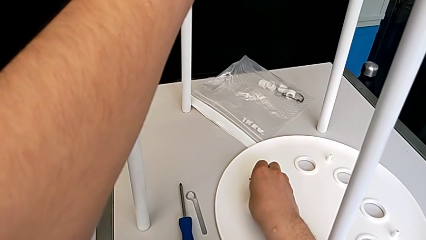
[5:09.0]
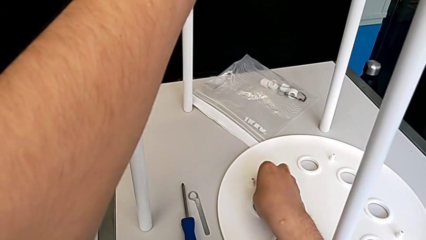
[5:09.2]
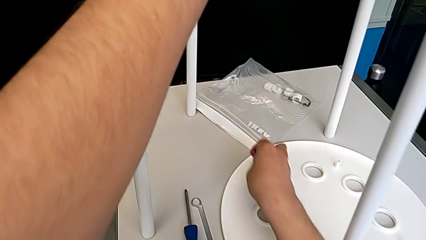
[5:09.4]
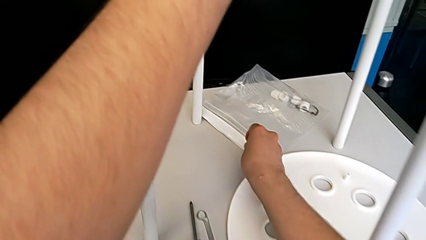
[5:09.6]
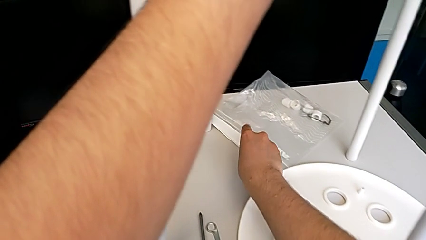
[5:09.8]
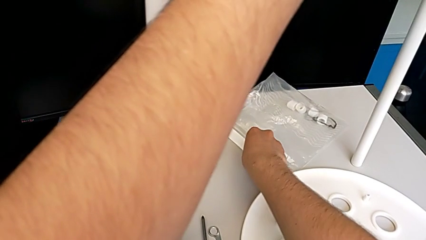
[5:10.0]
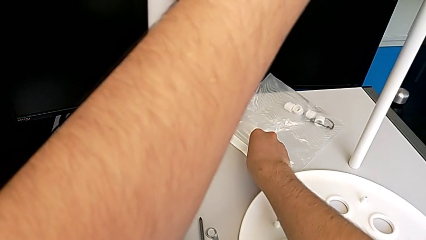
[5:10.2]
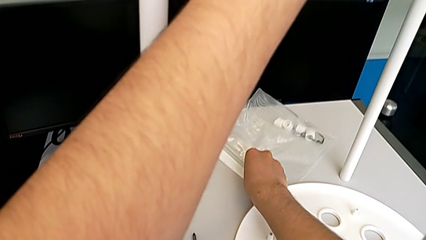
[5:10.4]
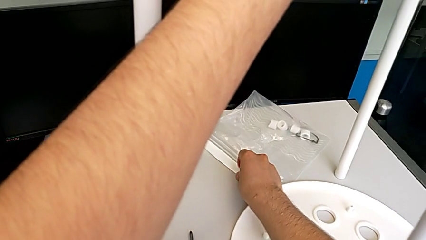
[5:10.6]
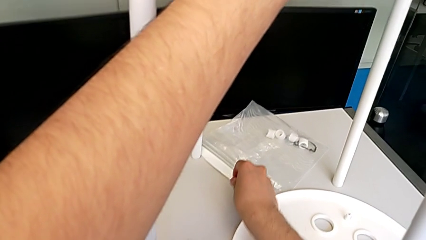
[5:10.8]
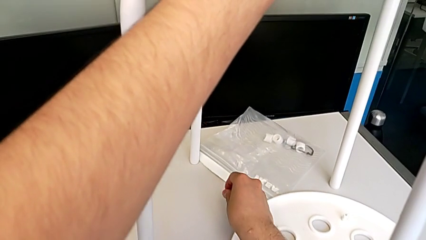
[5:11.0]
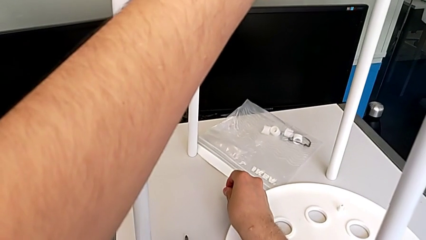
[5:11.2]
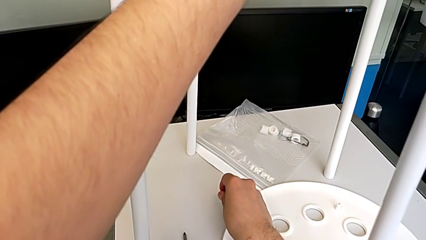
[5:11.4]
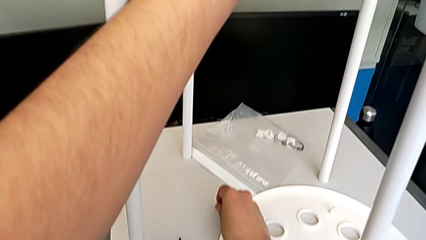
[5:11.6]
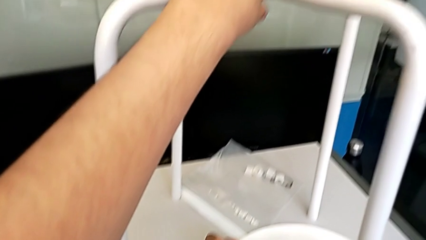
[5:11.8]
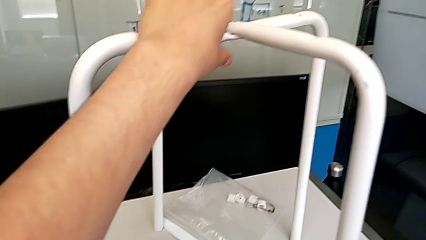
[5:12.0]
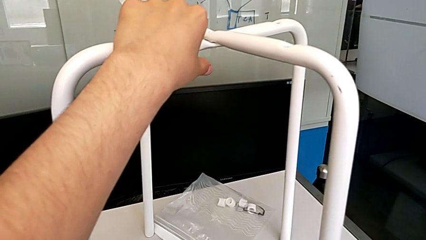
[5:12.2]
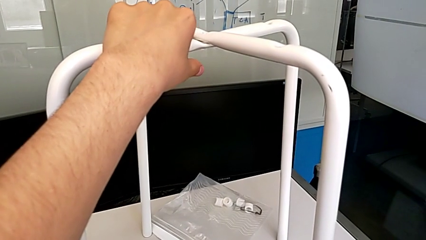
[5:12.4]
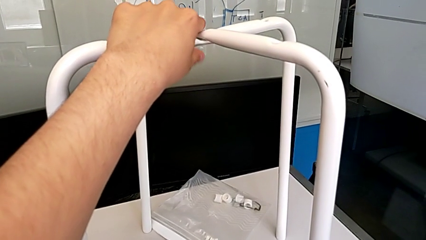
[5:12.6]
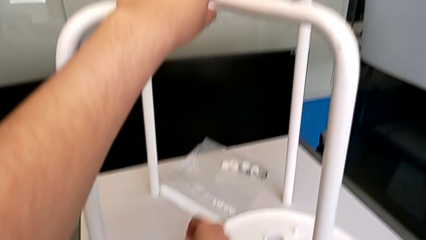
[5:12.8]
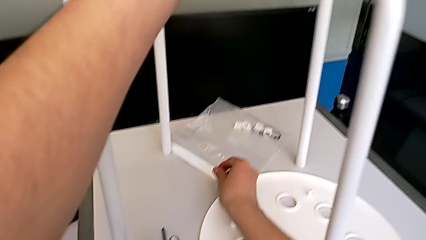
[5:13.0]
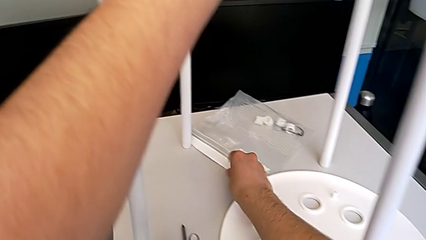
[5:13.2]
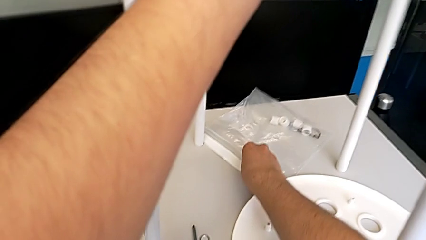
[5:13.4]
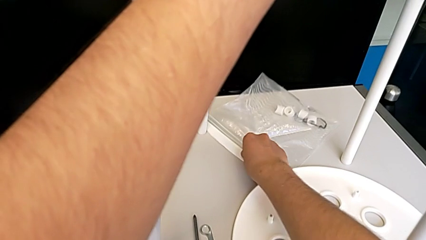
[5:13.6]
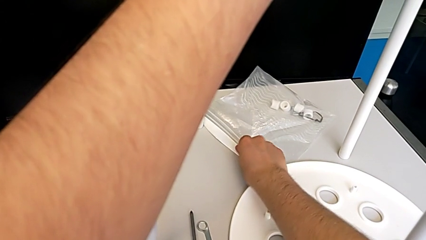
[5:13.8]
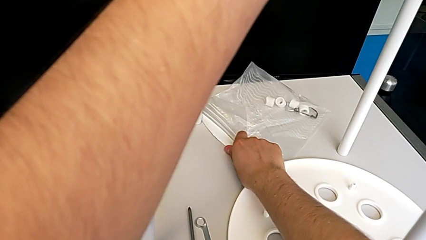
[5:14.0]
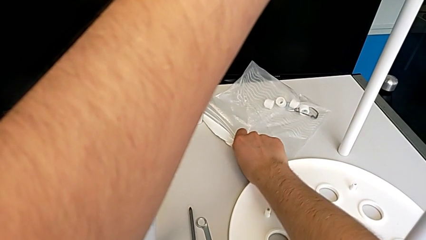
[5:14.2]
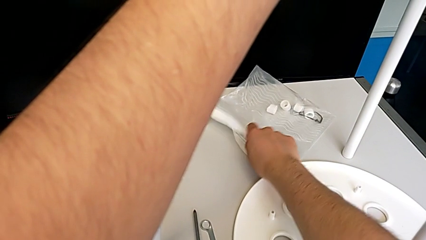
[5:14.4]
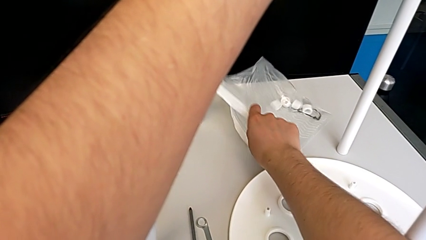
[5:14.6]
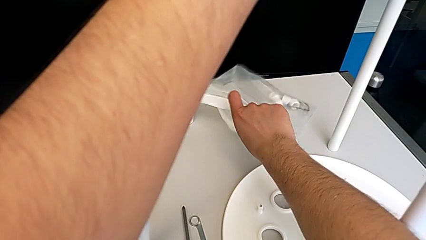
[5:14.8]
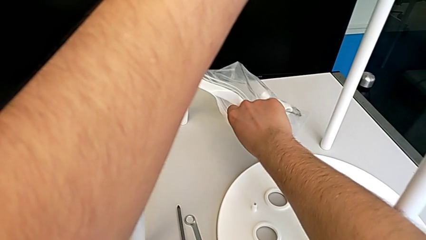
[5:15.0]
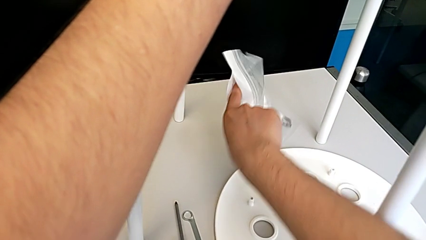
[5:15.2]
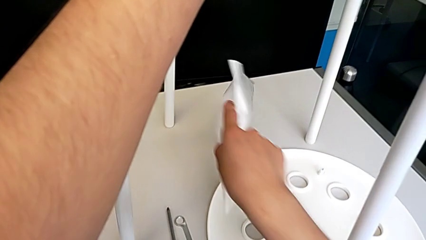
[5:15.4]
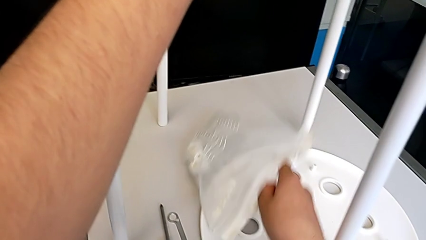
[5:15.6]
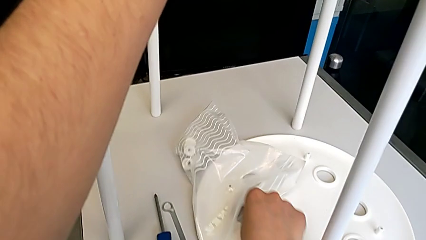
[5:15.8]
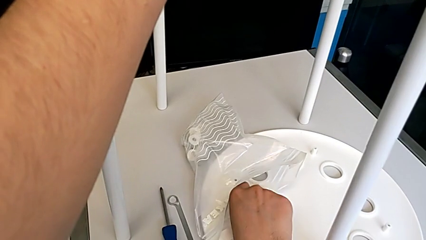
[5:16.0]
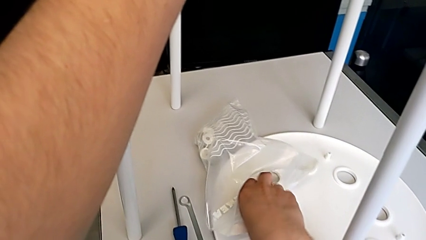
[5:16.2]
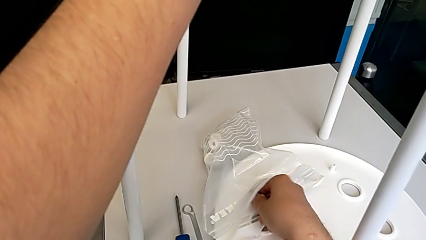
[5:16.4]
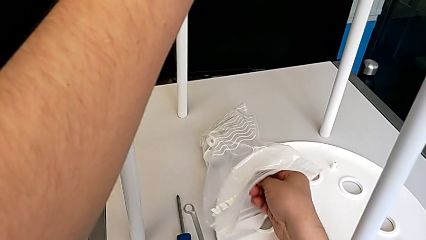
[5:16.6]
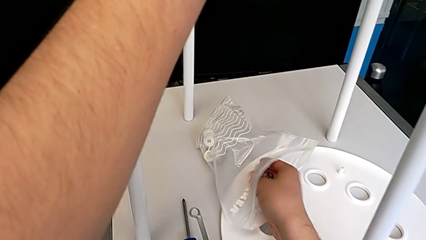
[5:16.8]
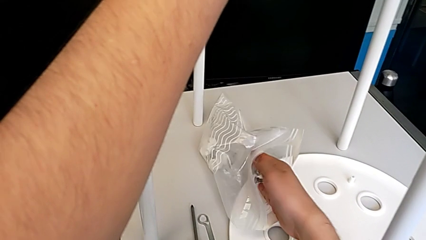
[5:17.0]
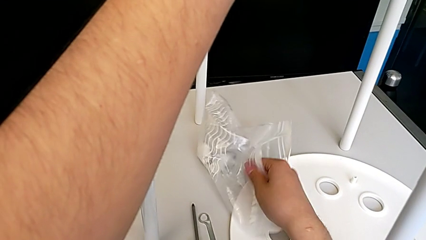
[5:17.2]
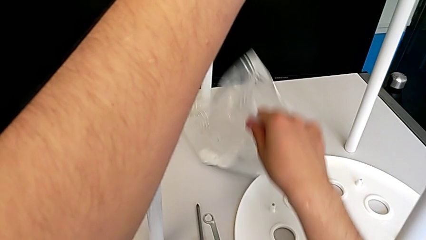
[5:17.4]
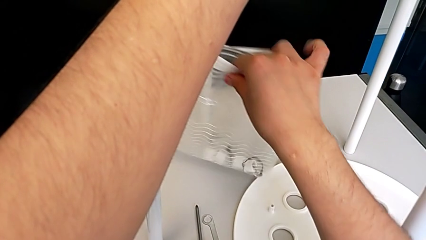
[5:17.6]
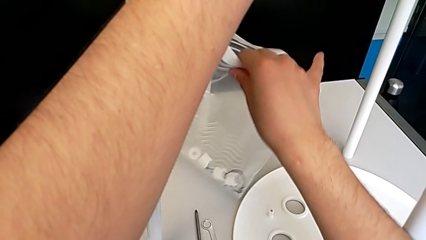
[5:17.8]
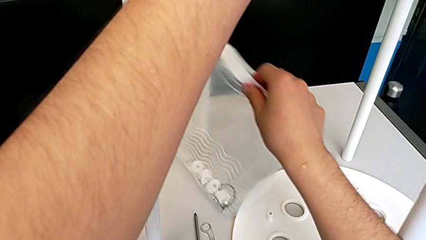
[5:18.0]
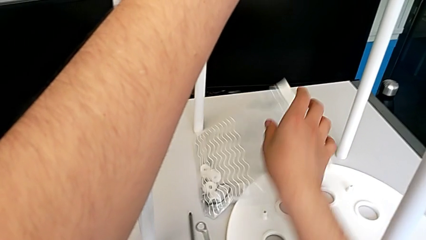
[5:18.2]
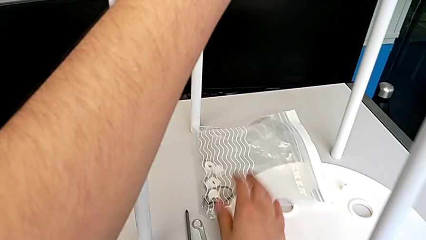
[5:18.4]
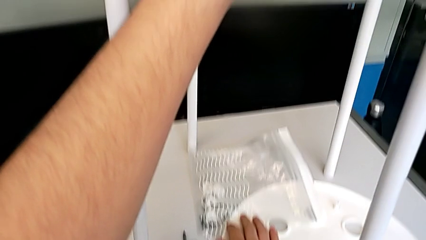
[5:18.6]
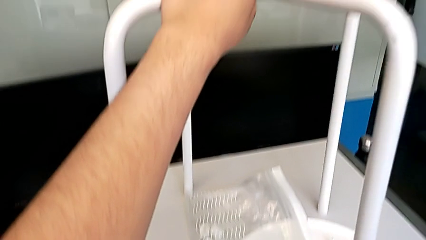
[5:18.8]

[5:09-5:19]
The camera wearer is removing the middle bolt of the legs. They insert the screw and place the bag.

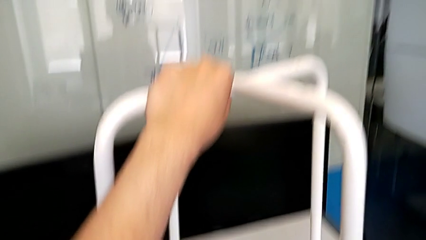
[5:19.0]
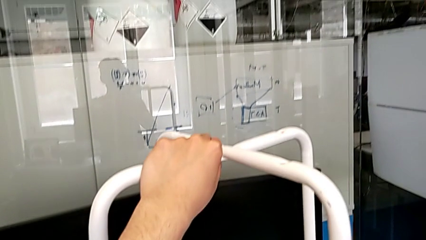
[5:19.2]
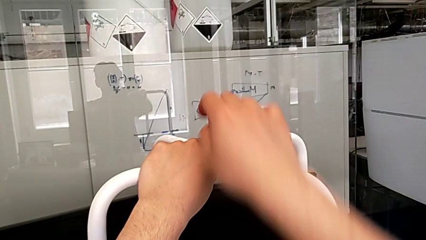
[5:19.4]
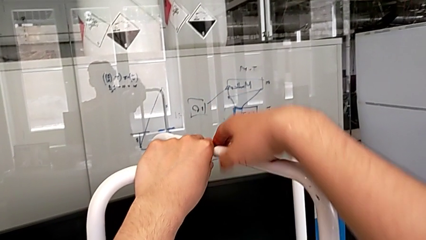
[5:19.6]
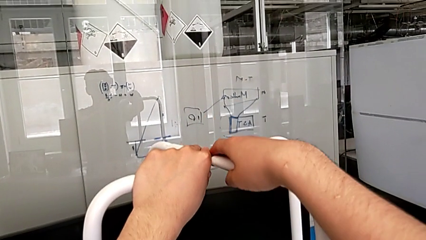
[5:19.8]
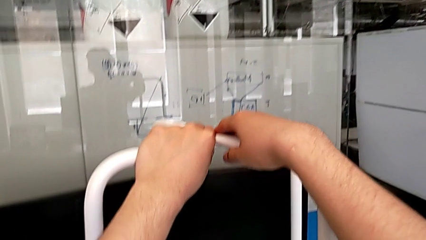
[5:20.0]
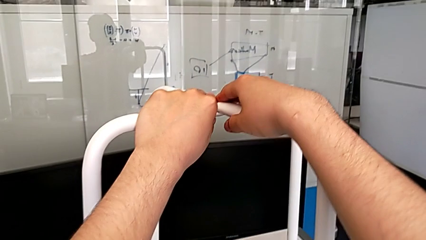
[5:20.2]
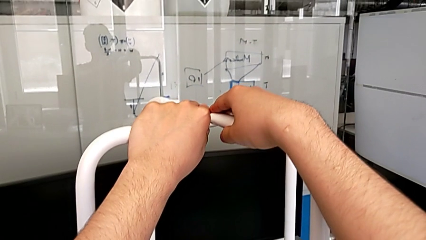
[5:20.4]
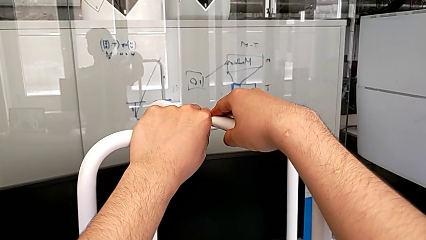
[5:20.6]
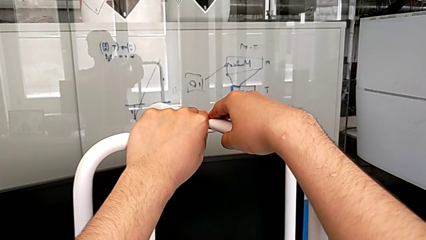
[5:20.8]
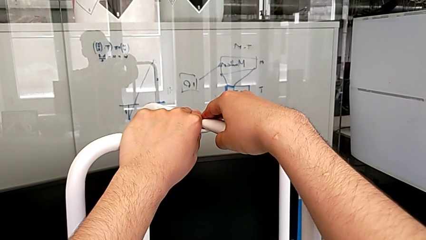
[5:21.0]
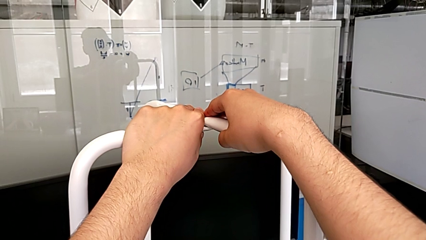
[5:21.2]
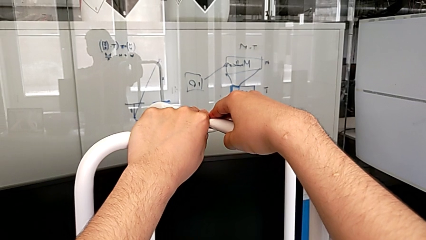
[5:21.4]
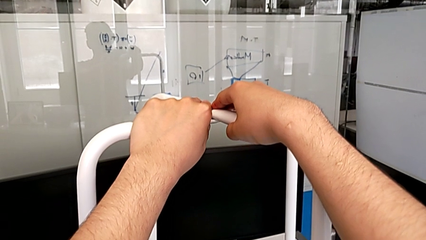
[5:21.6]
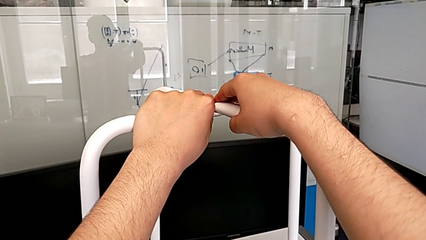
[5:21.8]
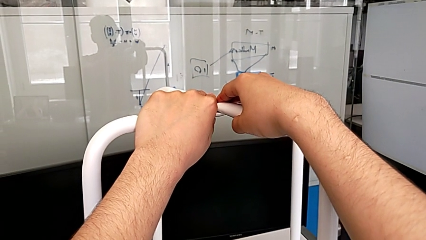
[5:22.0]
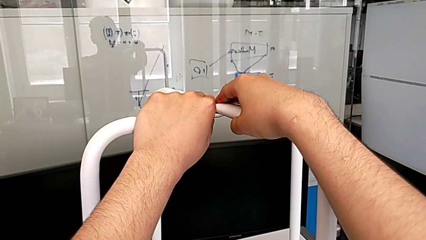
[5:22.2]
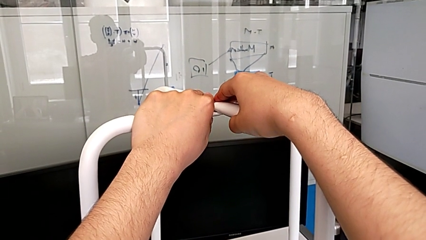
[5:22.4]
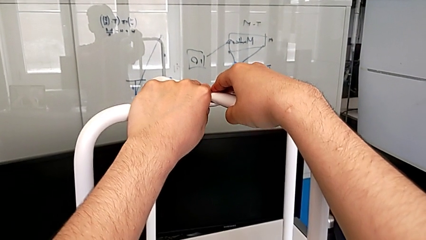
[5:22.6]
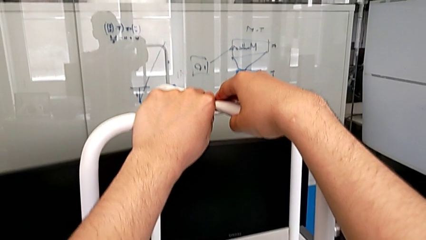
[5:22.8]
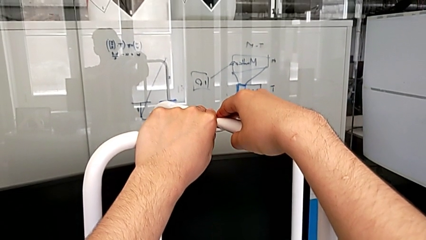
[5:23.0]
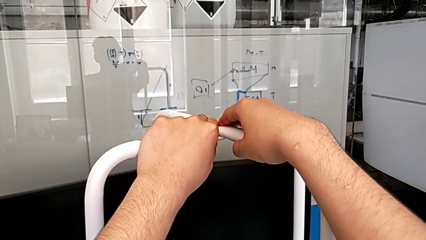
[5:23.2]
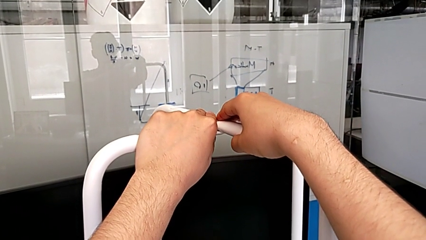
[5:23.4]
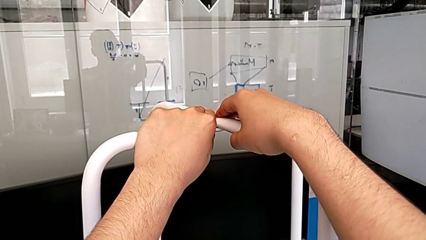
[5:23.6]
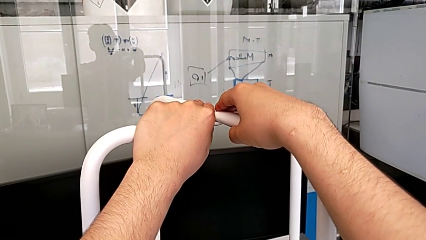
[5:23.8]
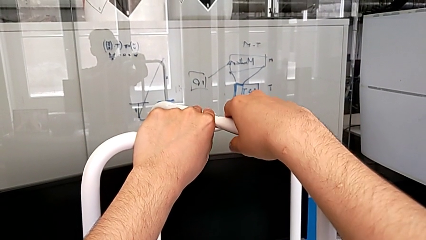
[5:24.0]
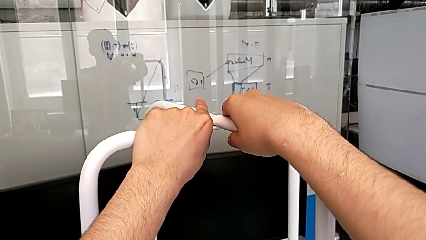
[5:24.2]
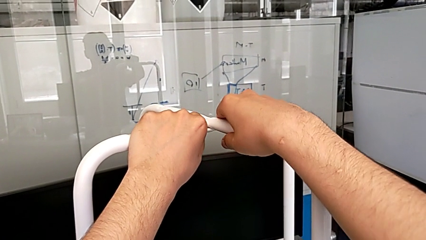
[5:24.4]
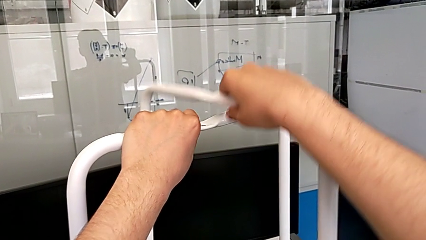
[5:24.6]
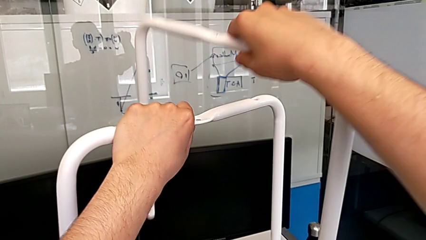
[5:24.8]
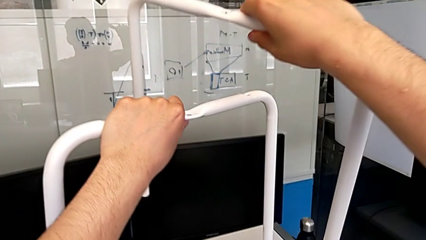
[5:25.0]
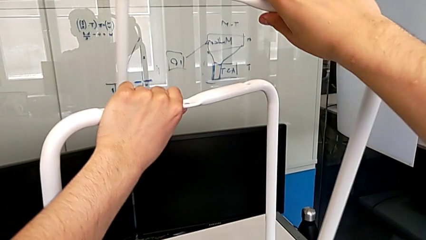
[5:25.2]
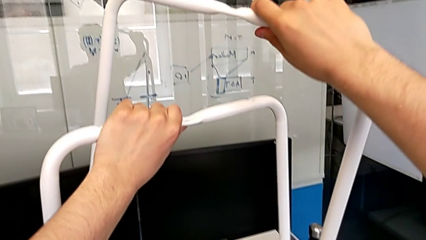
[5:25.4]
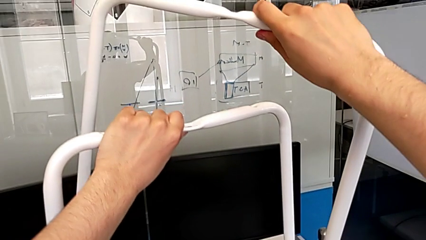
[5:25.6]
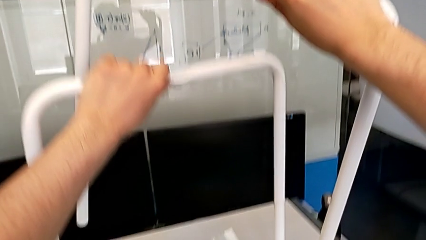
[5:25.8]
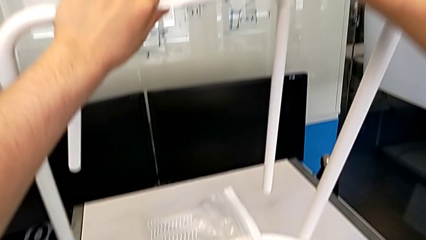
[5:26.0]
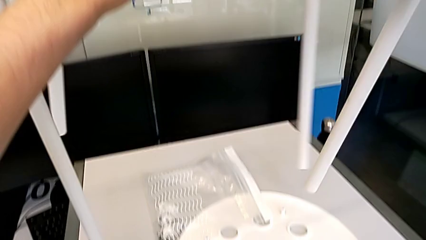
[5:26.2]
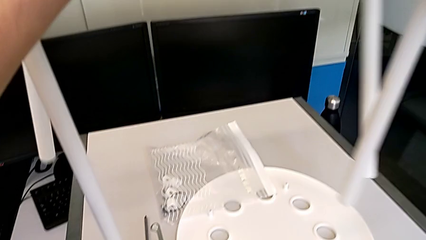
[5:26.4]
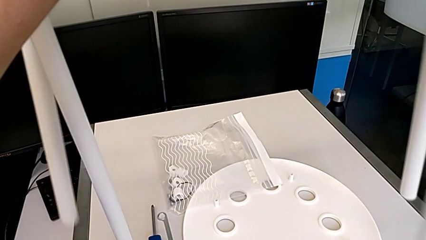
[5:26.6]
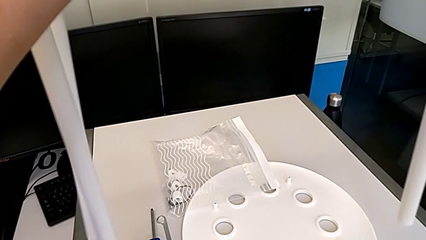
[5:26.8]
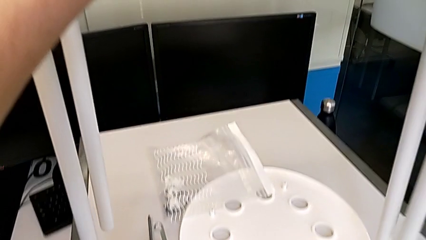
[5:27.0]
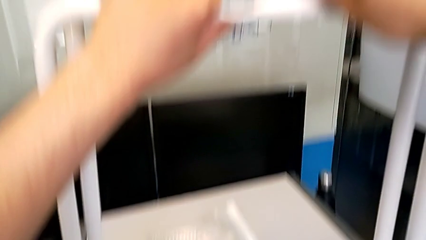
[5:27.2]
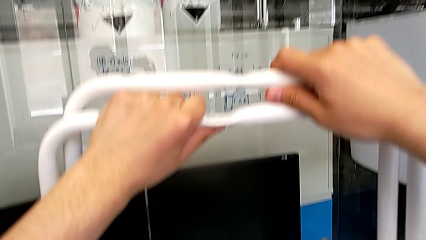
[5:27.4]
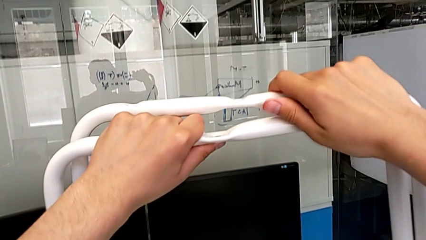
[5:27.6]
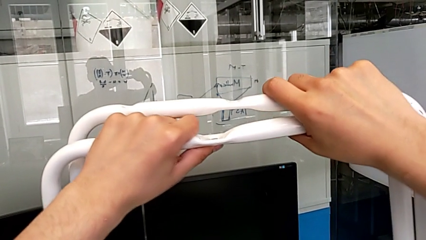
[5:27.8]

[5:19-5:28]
The camera wearer is disassembling the legs. They hold the leg and disassemble it.
